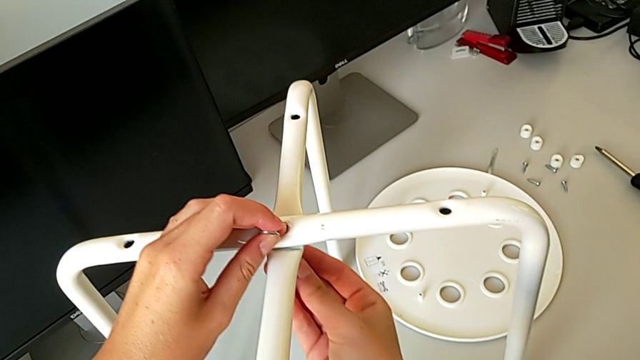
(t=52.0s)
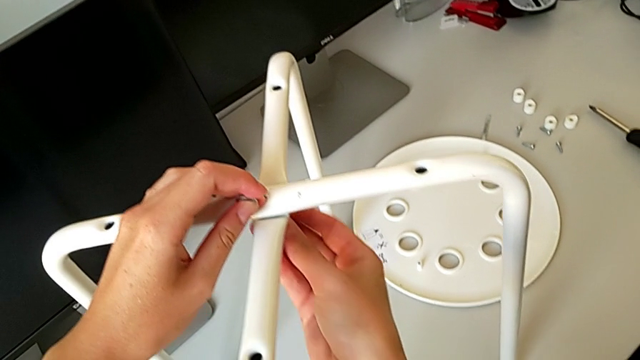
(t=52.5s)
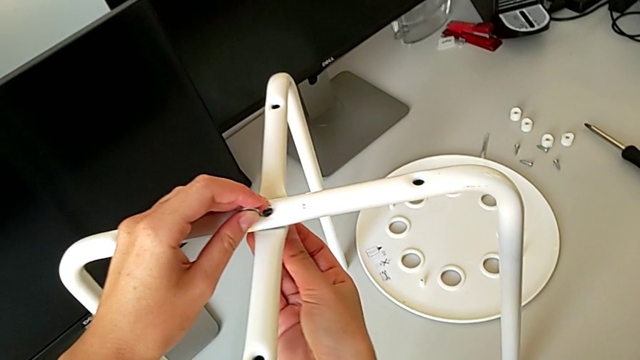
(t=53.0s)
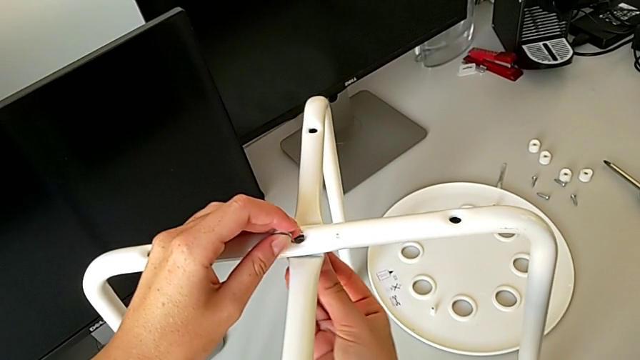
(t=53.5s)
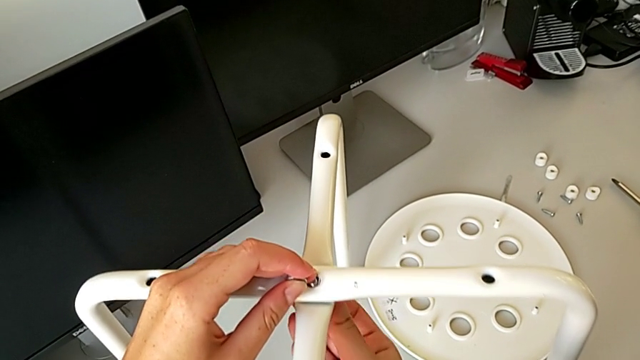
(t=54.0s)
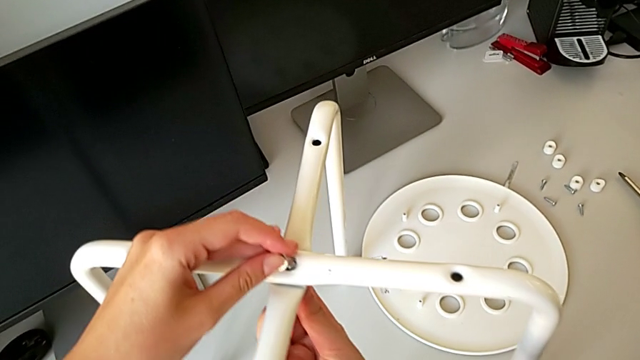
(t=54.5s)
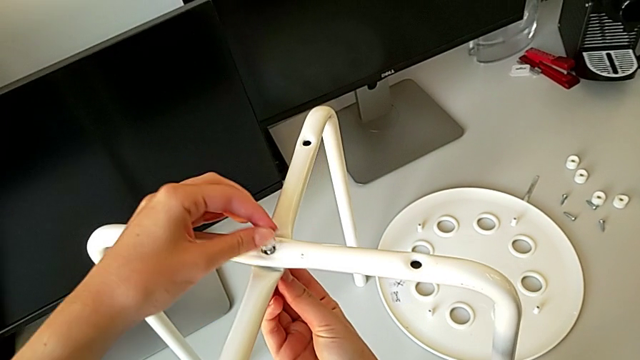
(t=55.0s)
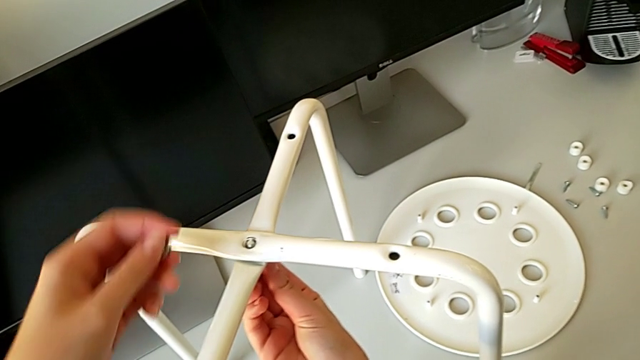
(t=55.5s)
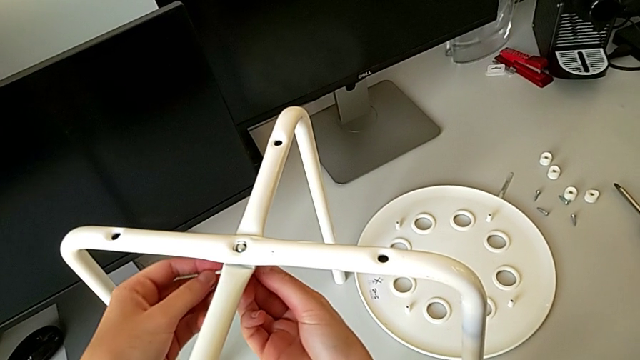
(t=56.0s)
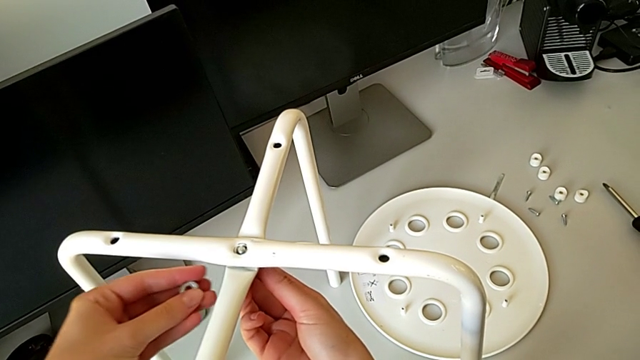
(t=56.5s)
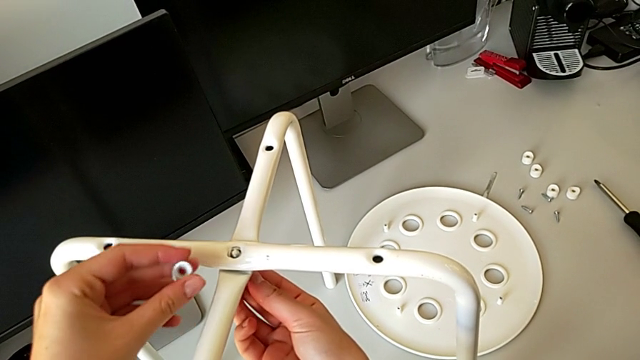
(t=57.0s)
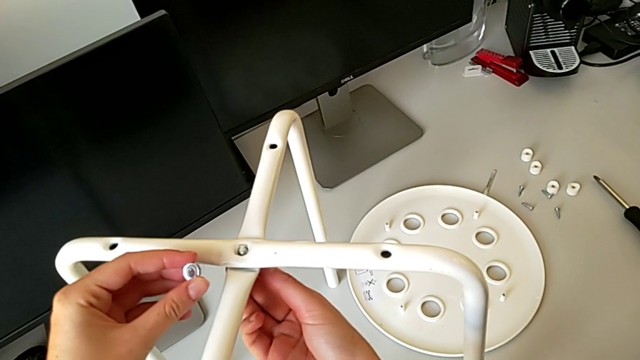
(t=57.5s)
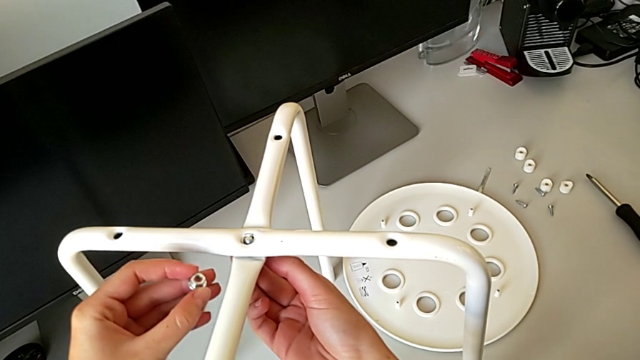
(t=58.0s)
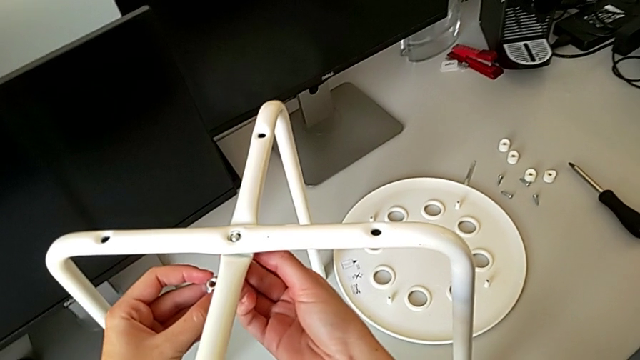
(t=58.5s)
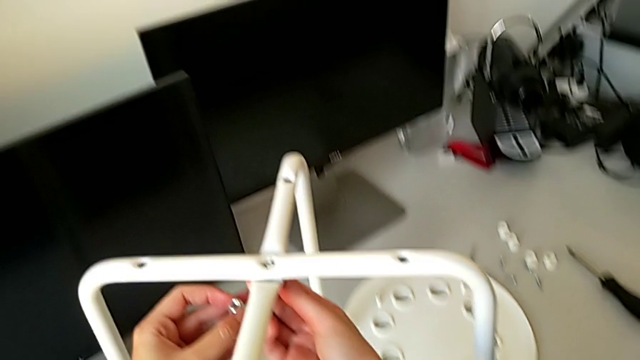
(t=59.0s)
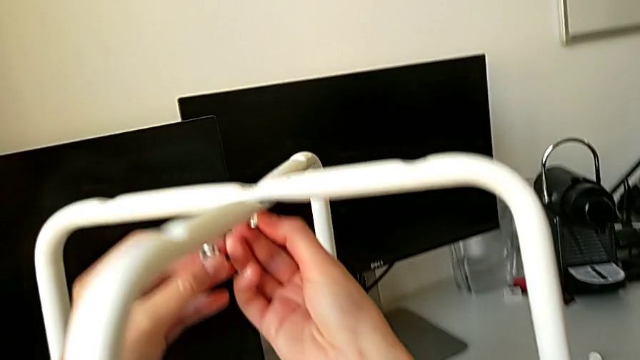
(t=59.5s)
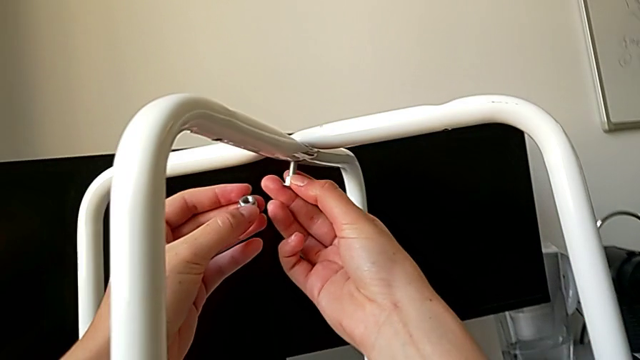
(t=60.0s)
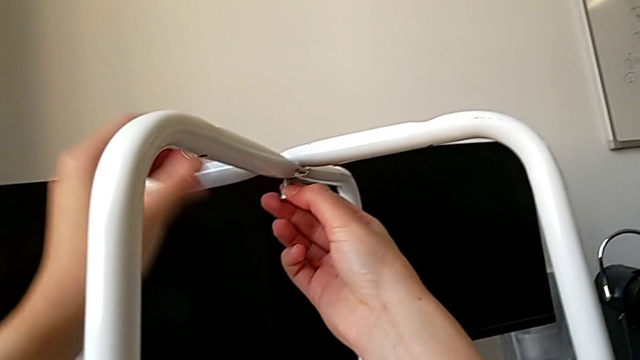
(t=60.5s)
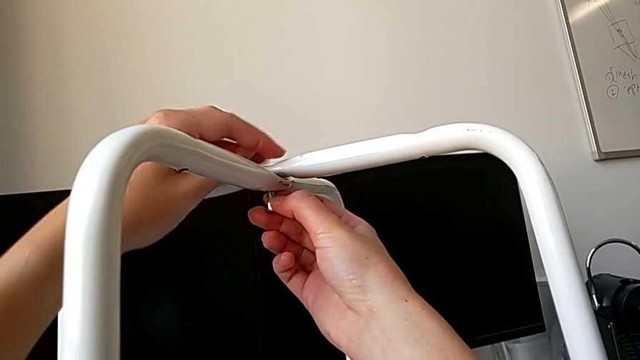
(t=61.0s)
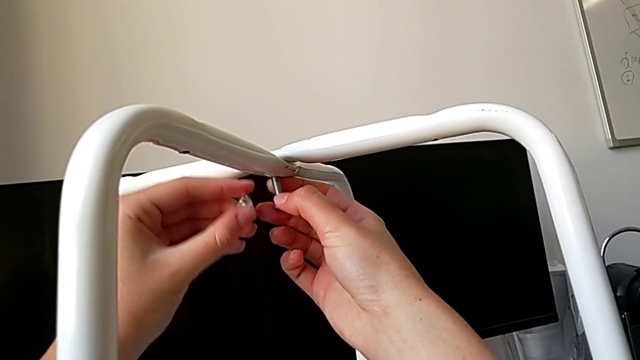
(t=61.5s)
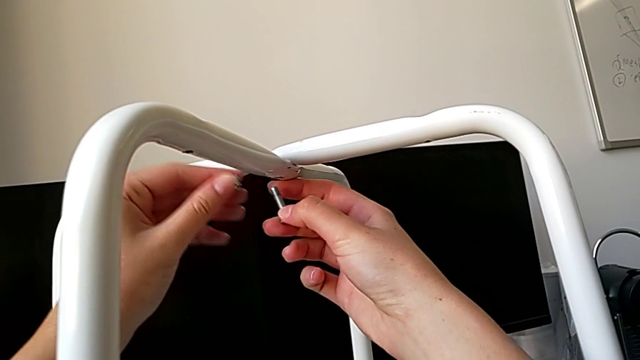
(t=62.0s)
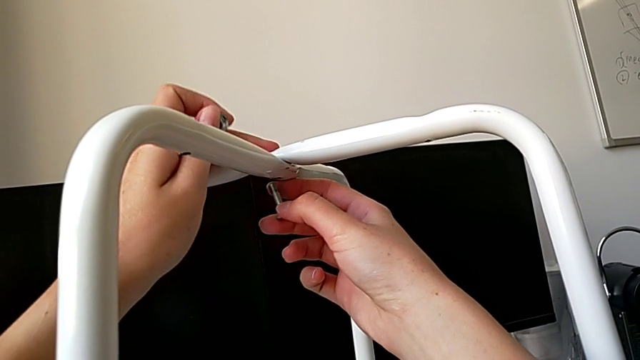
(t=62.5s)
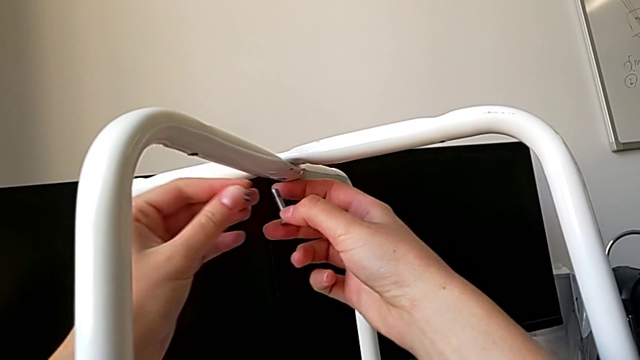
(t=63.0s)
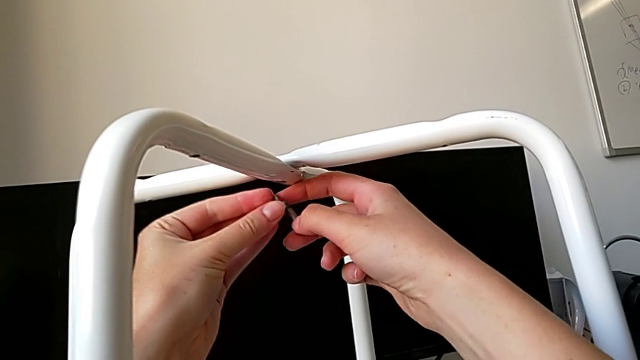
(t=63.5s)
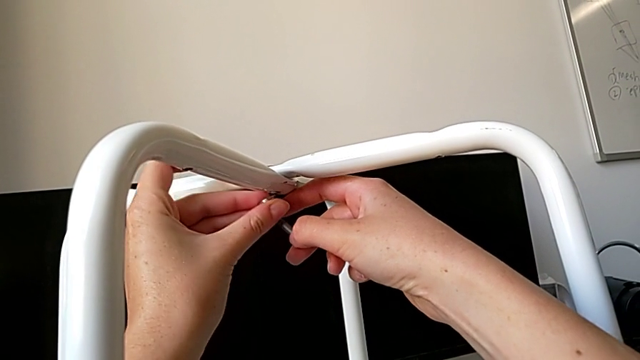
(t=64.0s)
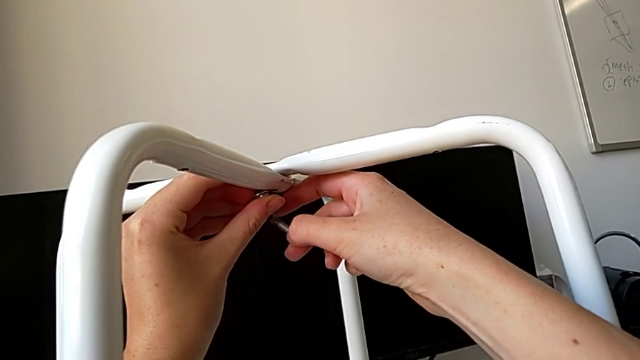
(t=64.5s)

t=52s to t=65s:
The camera wearer is assembling the legs of the chair. They keep wrongly inserting the bolt and inserting the hex nut. They hold the bolt, hold the hex nut, withdraw the bolt and align the hex nut.

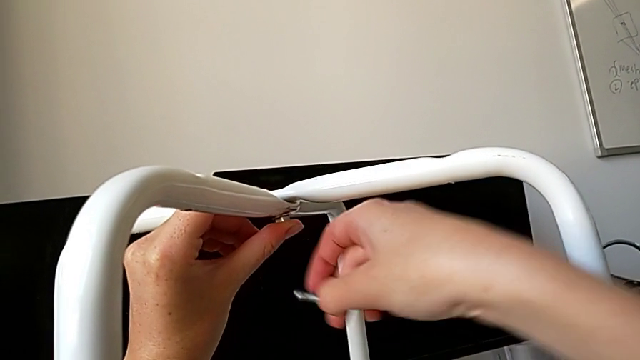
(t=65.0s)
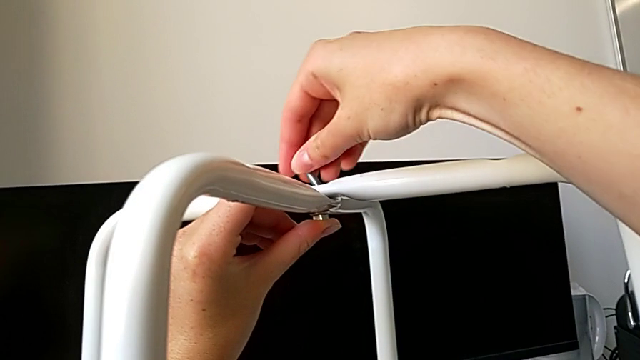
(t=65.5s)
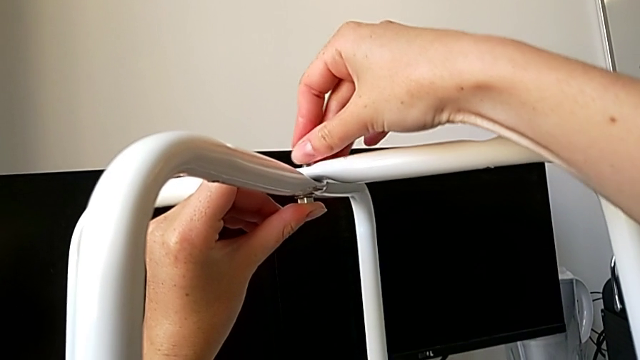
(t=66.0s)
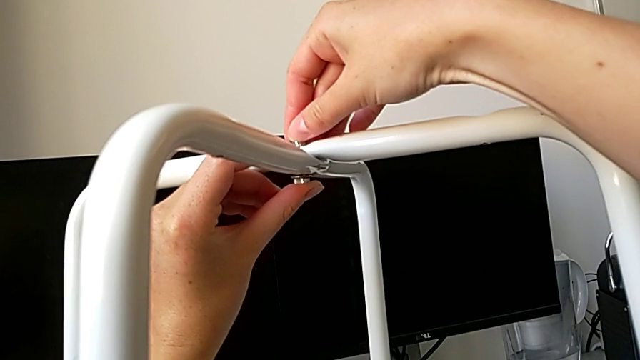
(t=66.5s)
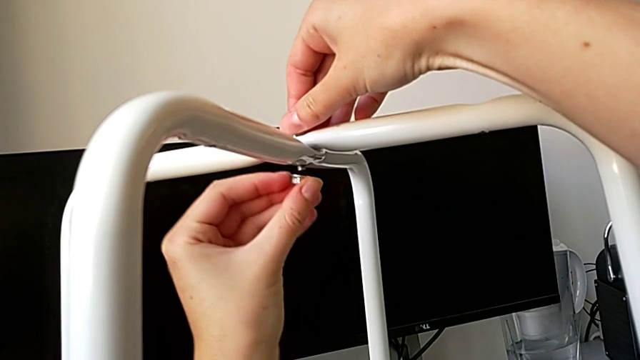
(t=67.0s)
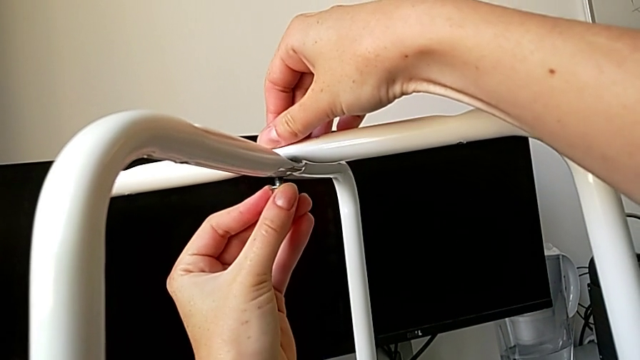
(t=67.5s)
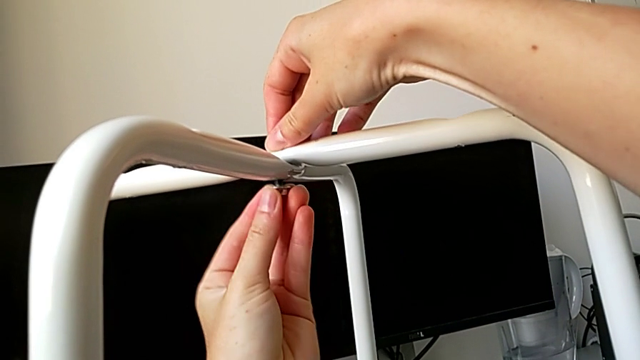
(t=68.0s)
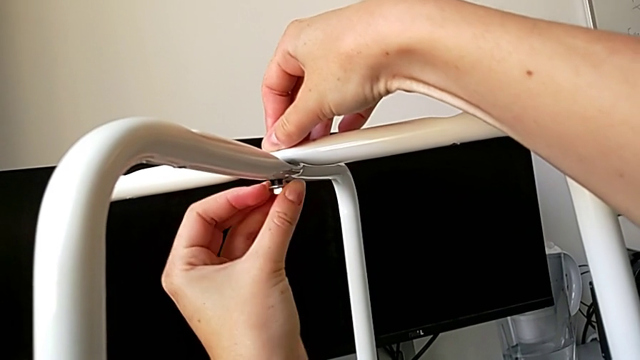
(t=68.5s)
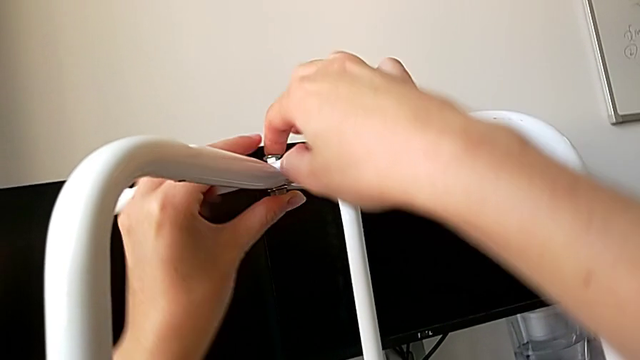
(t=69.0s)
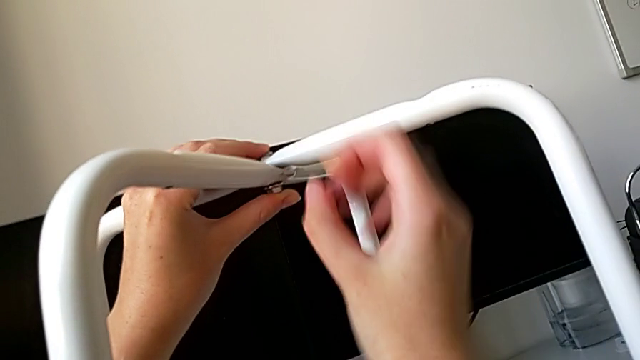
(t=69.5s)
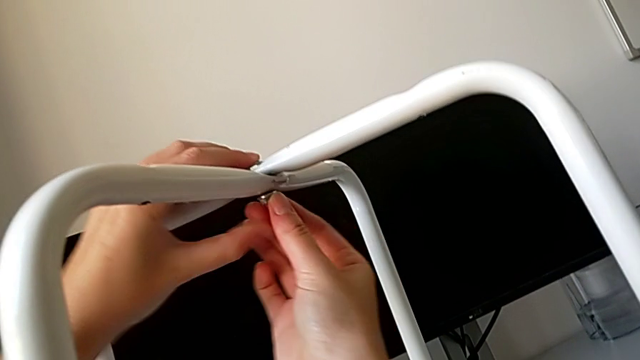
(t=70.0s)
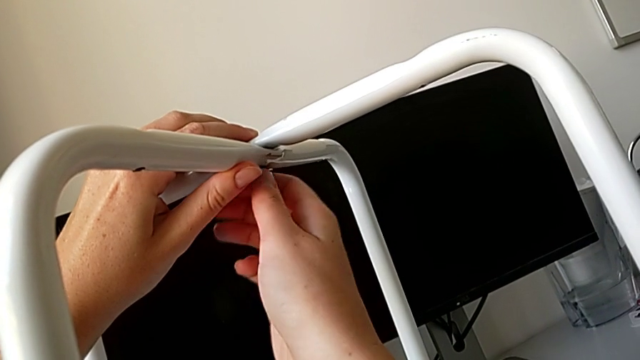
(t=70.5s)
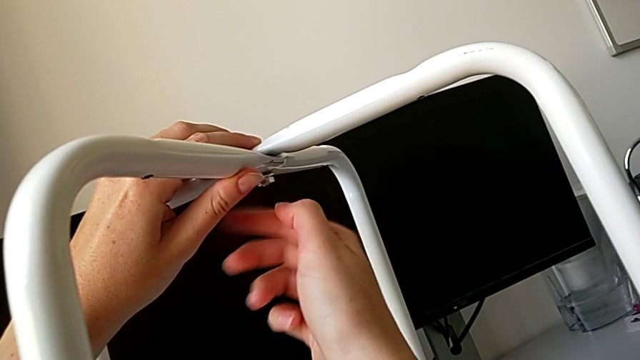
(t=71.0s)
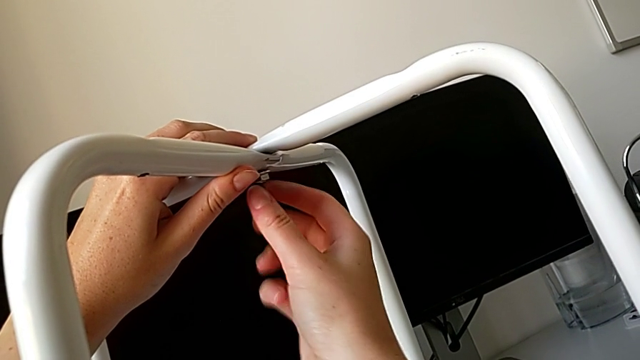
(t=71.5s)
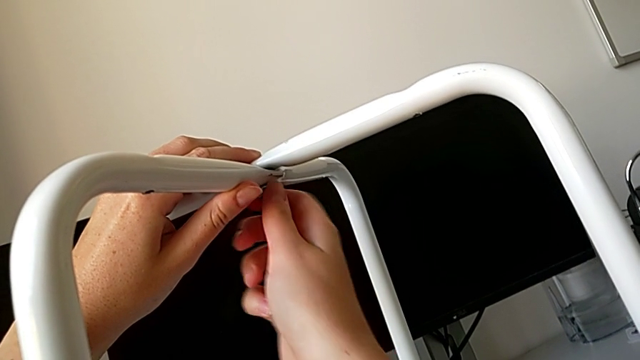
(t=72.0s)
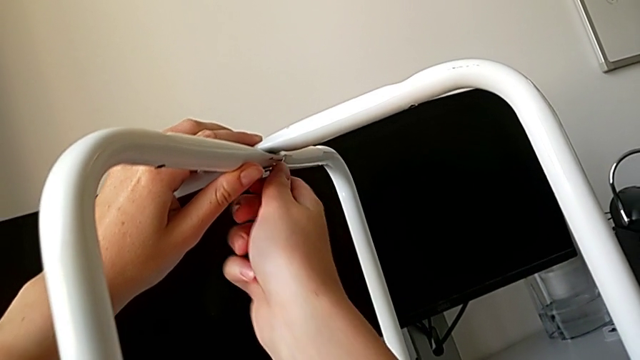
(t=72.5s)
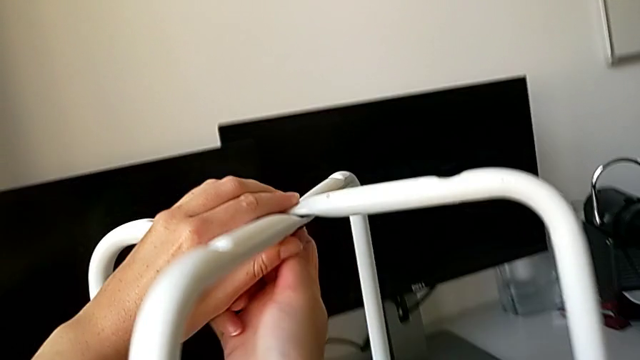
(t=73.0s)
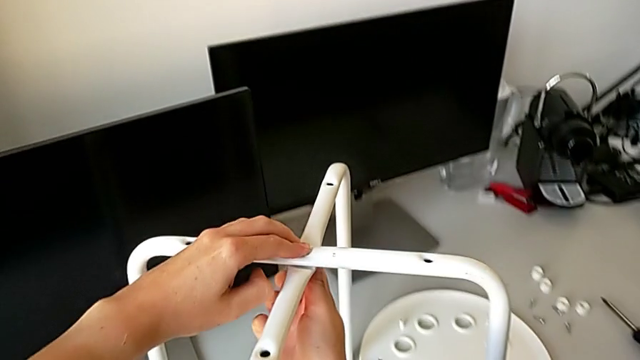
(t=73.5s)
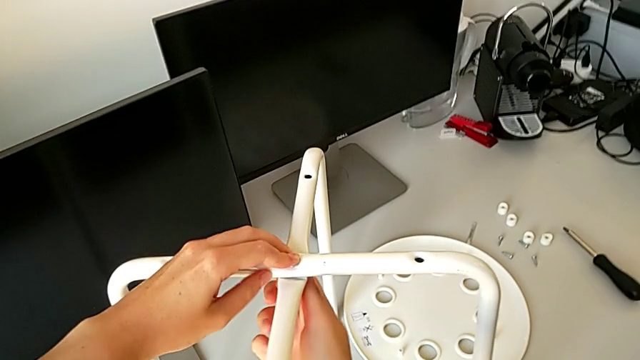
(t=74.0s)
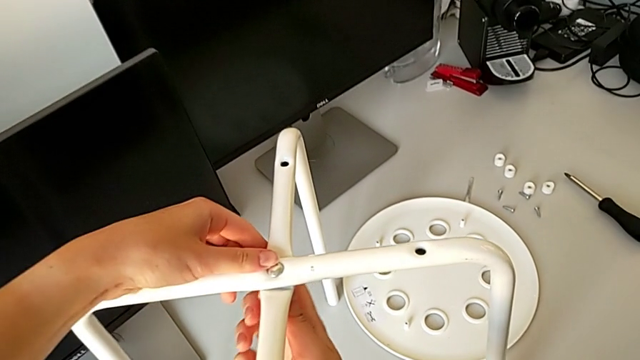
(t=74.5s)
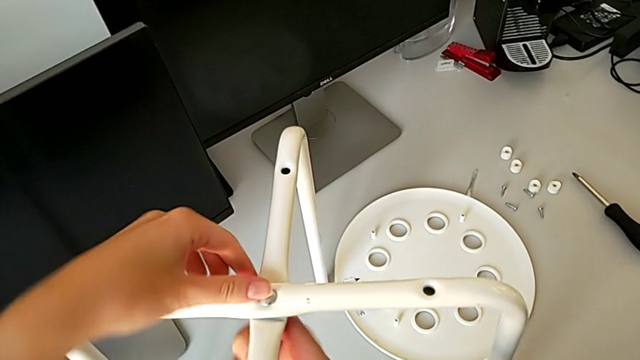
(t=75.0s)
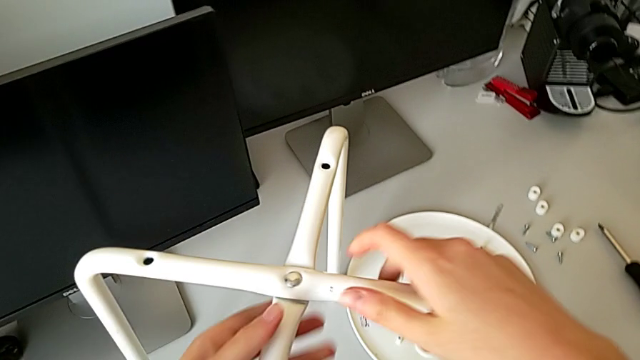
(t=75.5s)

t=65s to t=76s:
The camera wearer is assembling the legs of the chair. They insert the bolt, insert the hex nut and screw it.
